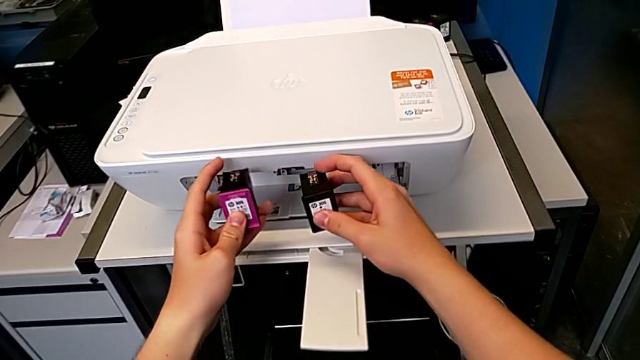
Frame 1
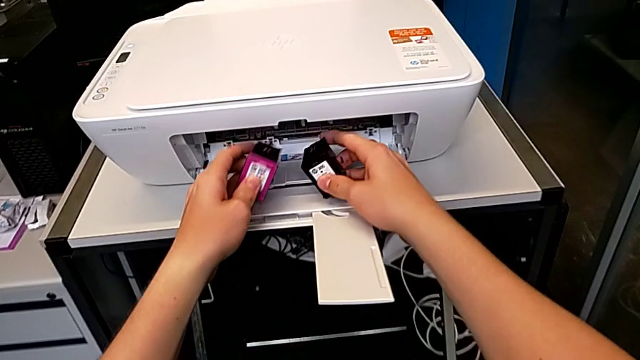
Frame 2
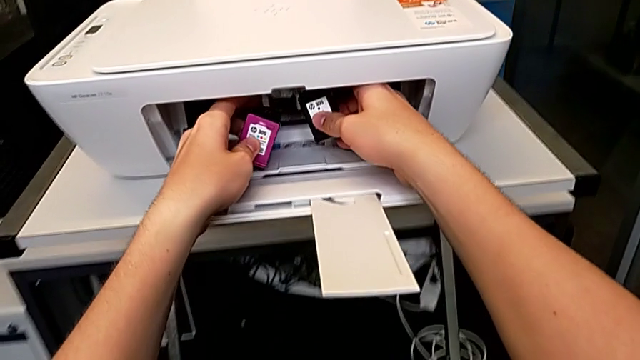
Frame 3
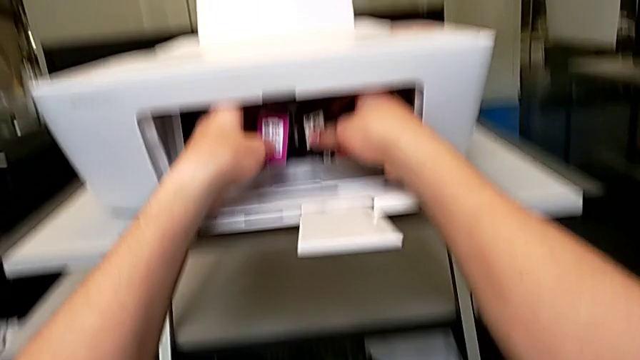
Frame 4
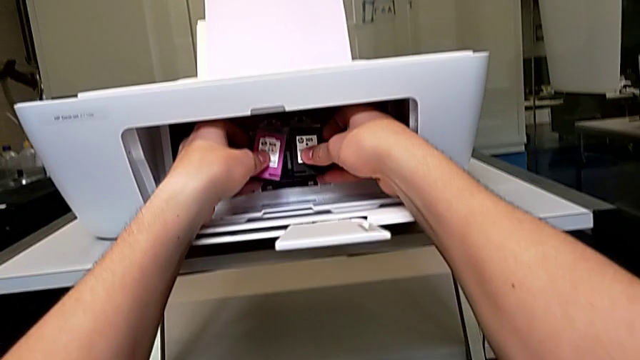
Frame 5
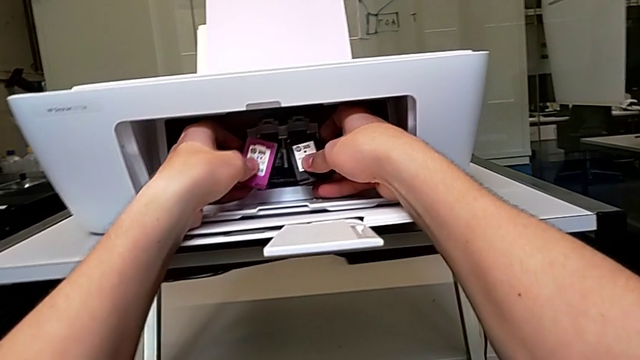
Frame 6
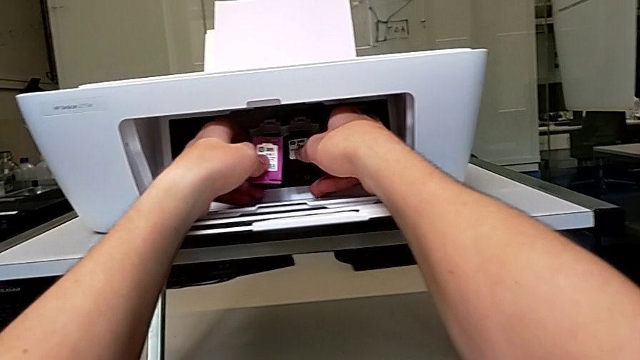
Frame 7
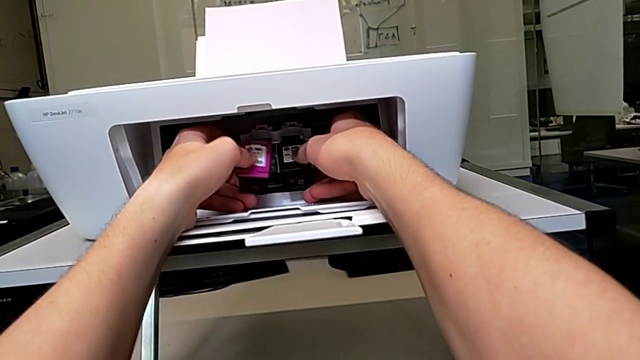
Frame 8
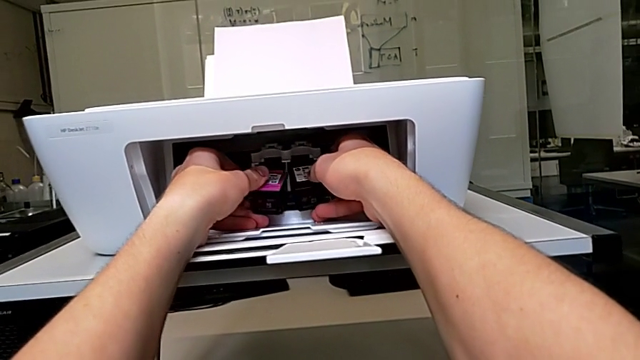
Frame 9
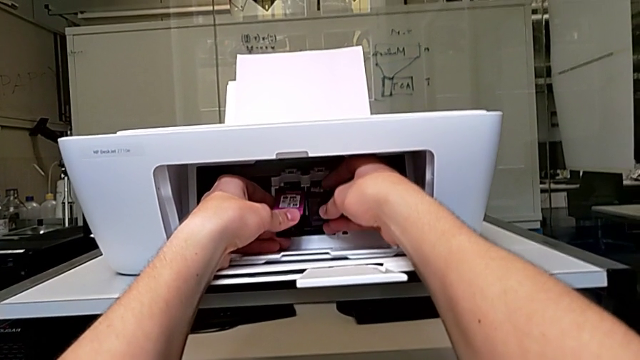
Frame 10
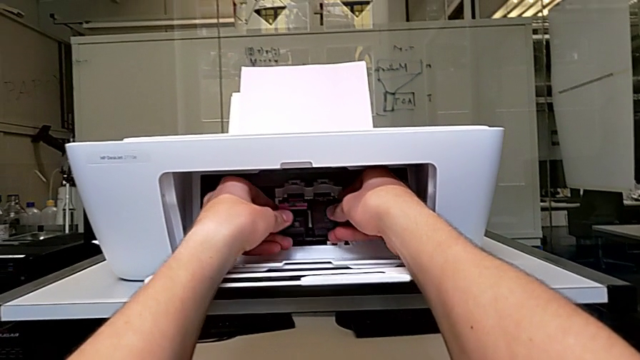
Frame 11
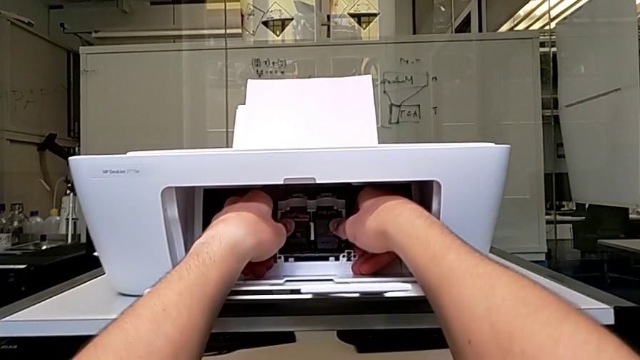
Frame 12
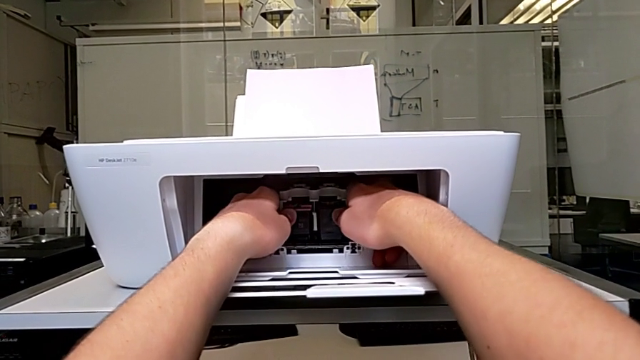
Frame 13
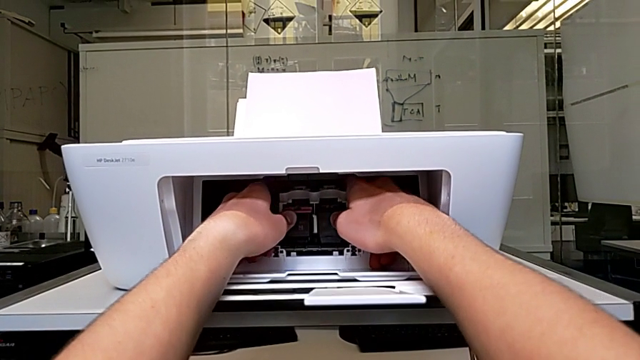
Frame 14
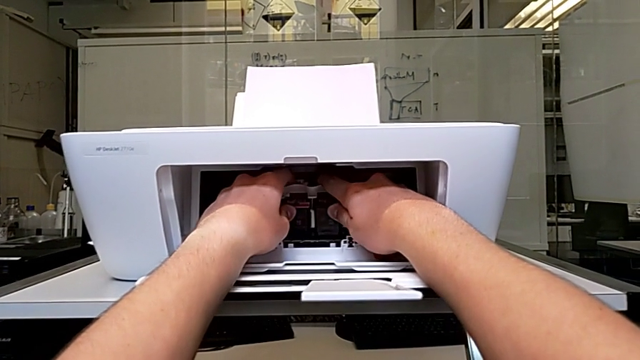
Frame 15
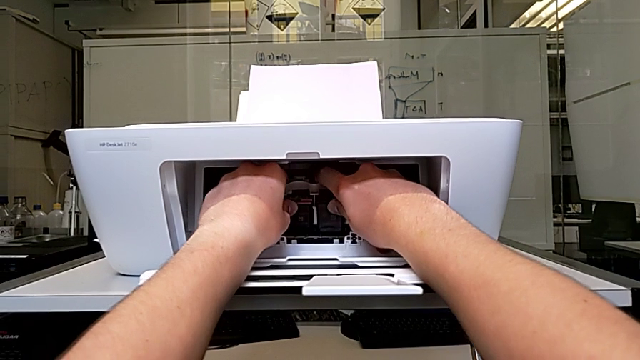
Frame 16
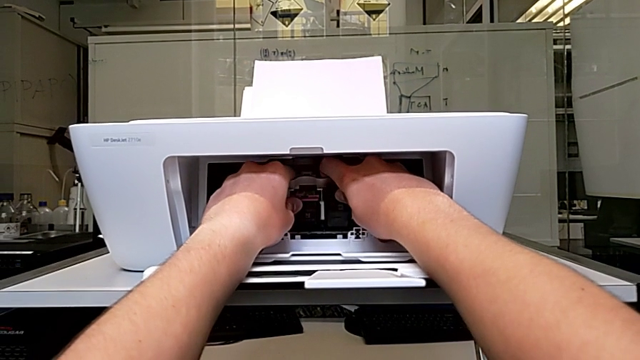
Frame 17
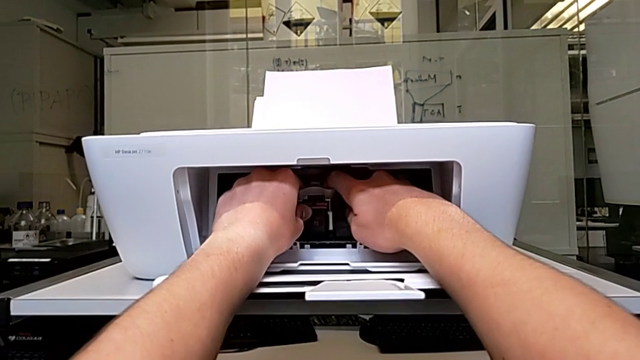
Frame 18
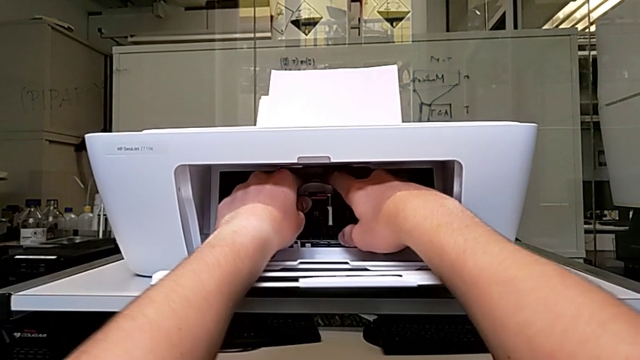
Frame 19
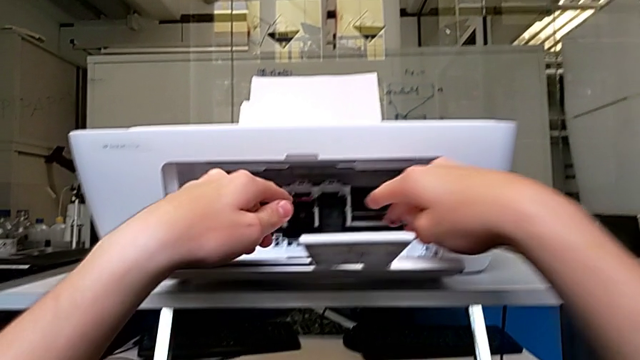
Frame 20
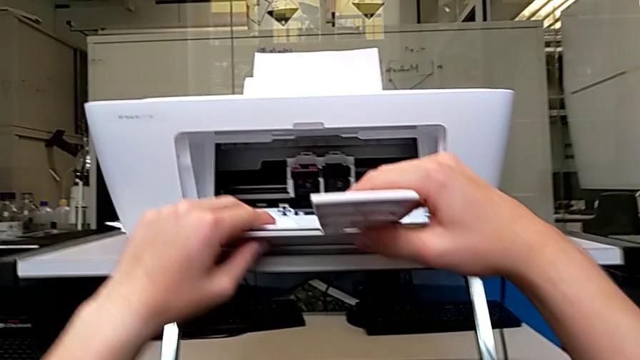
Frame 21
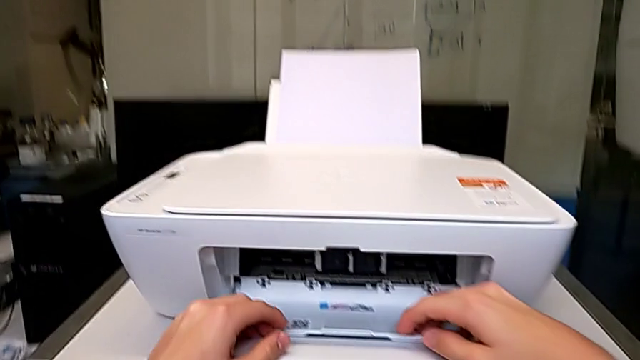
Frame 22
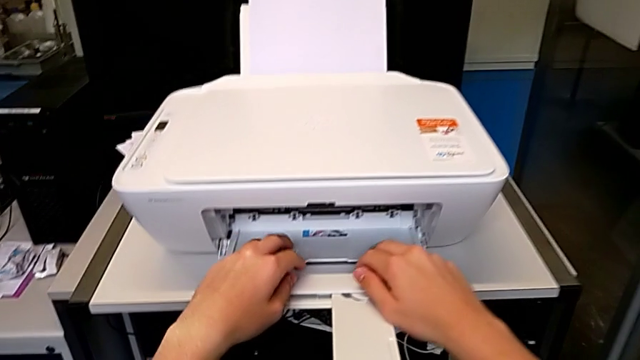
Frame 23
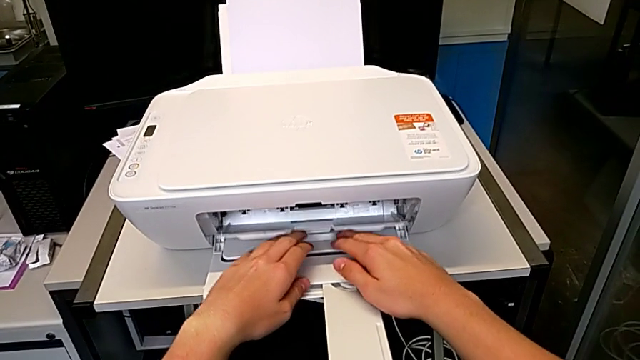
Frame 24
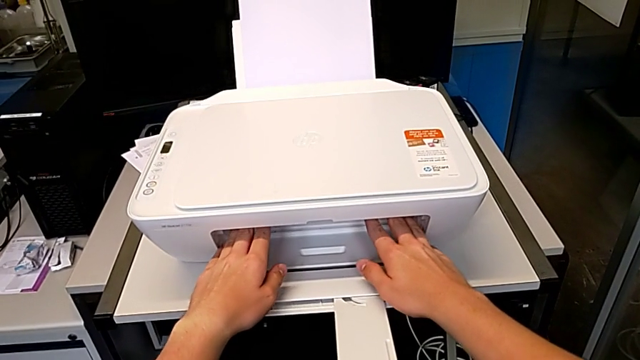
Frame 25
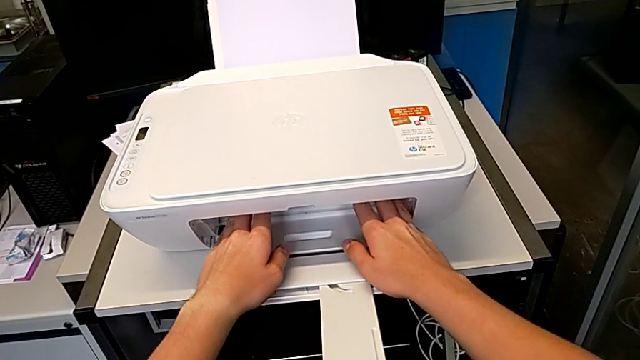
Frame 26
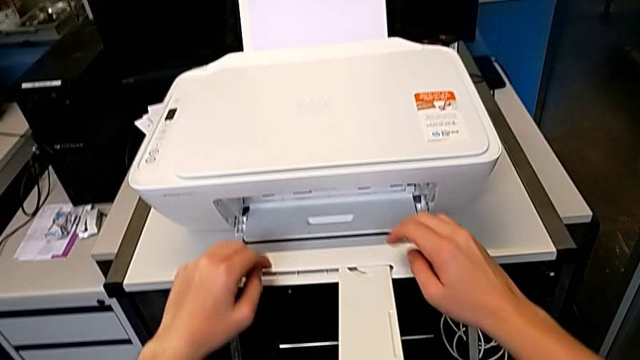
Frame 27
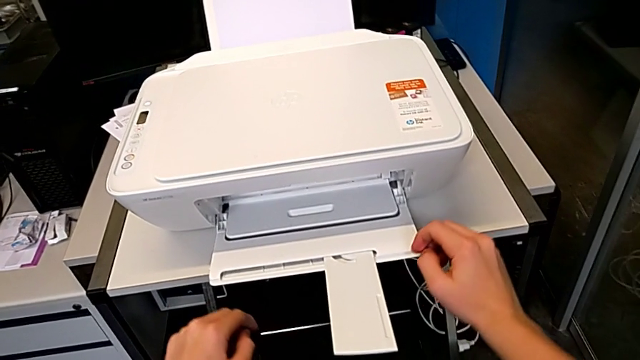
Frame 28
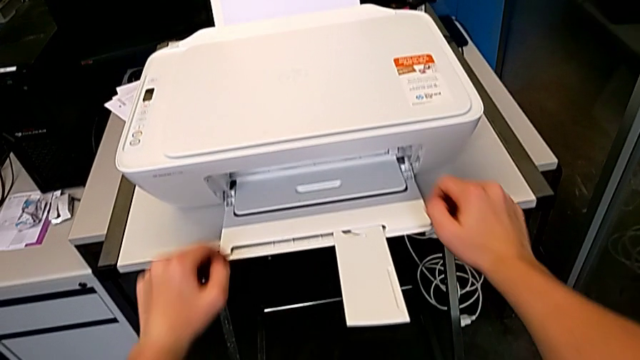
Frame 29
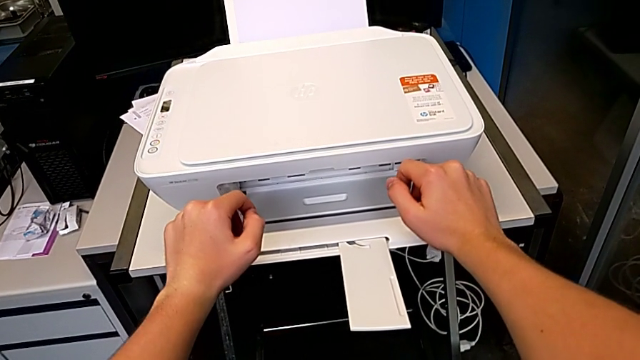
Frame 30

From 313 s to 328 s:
The camera wearer is exchanging their ink cartridges. They insert the ink cartridge and close the cartridge gate.

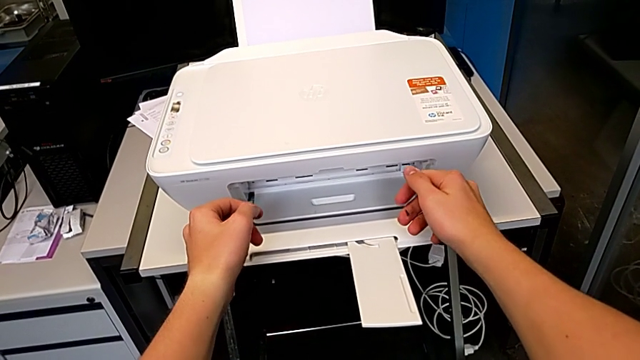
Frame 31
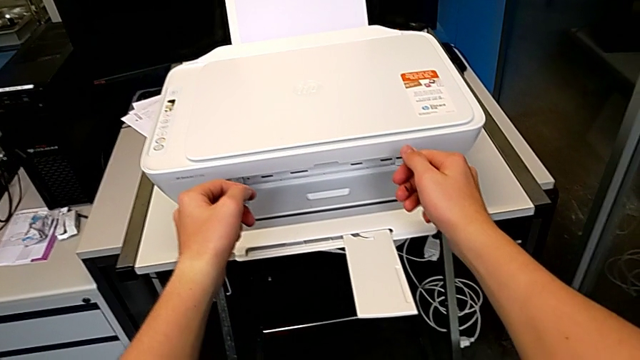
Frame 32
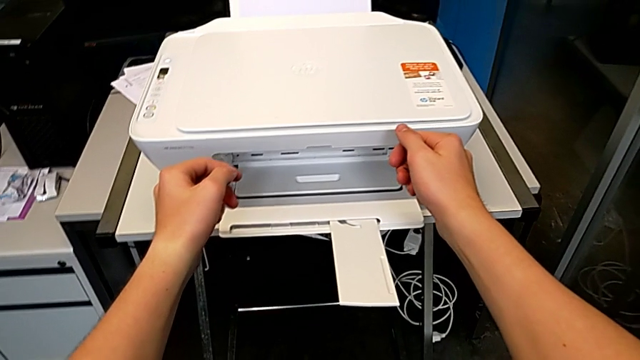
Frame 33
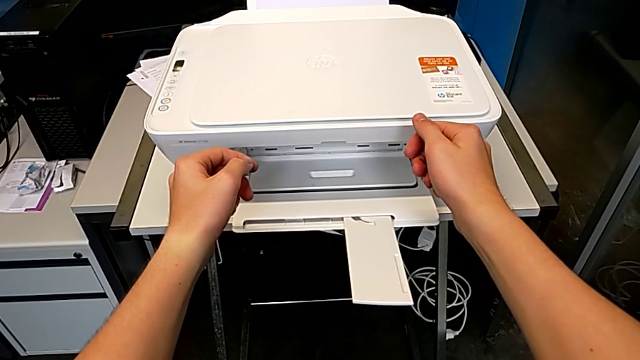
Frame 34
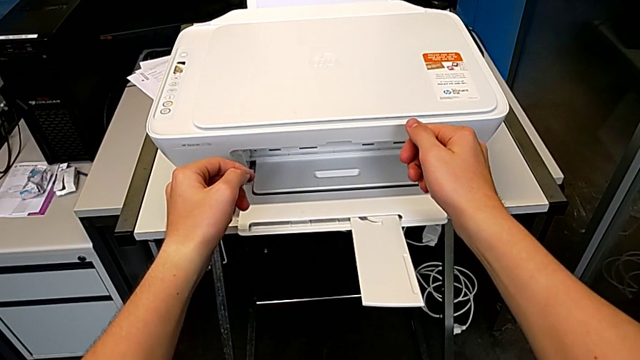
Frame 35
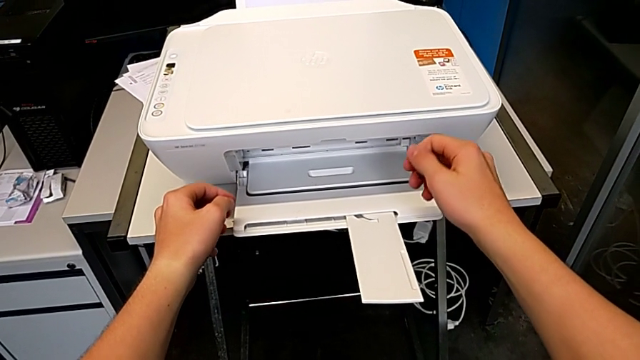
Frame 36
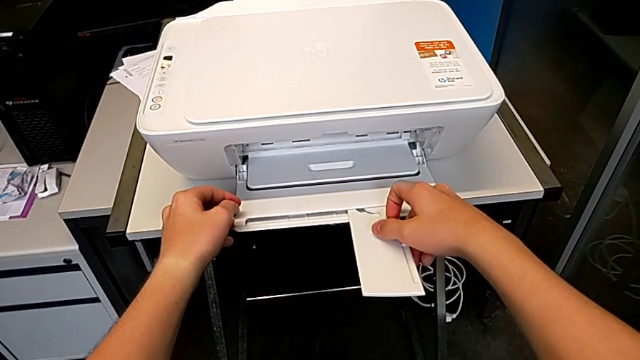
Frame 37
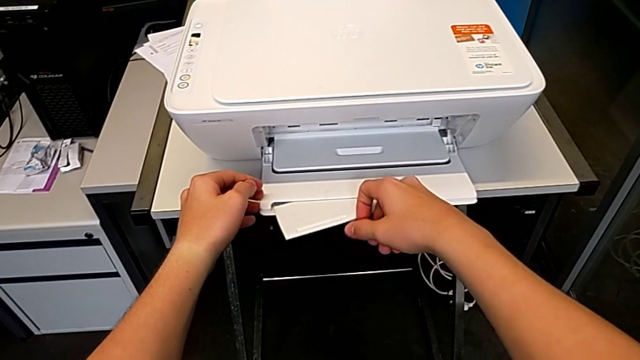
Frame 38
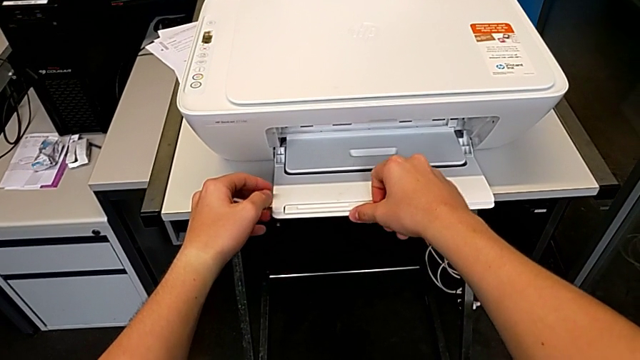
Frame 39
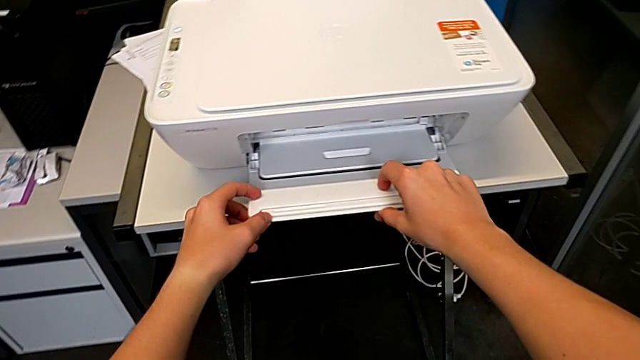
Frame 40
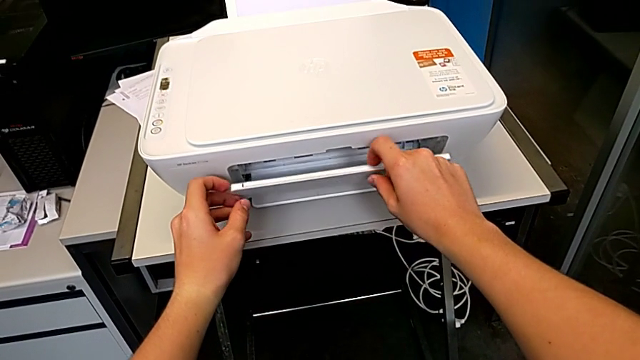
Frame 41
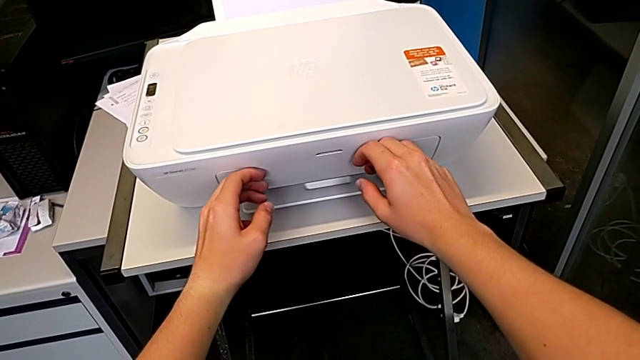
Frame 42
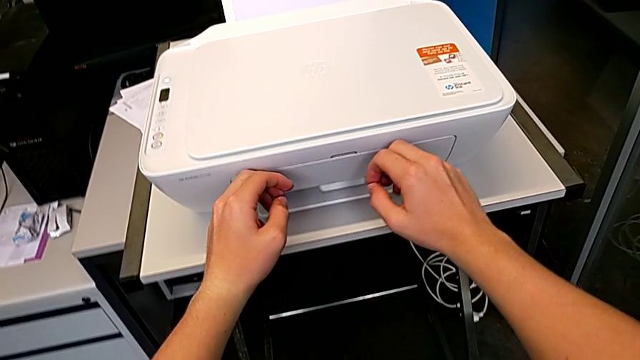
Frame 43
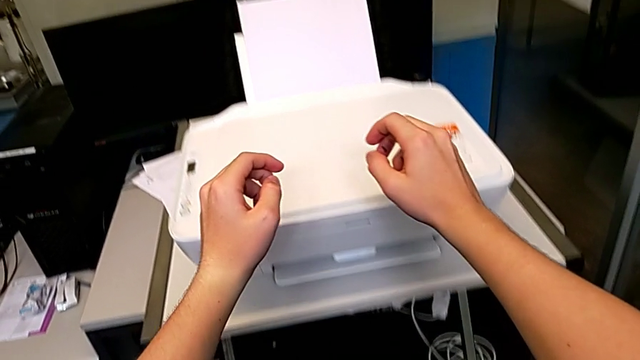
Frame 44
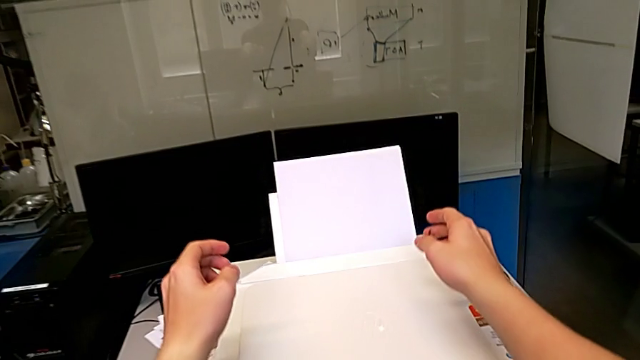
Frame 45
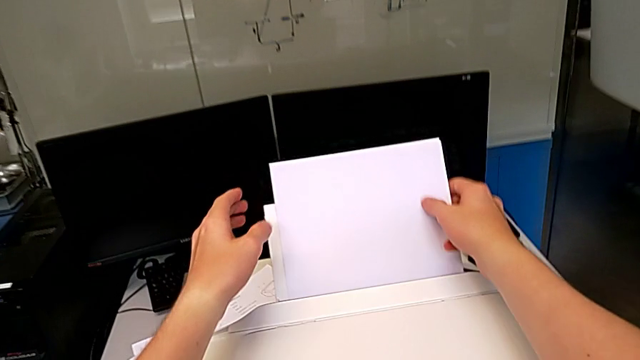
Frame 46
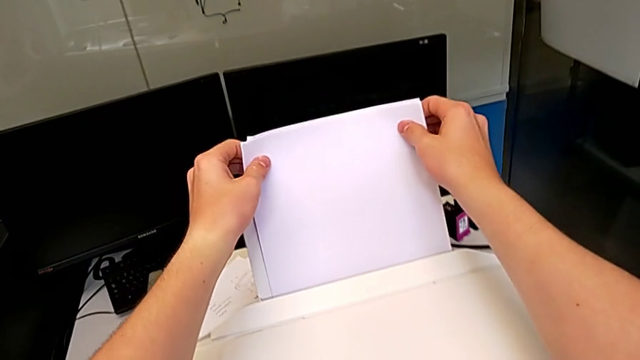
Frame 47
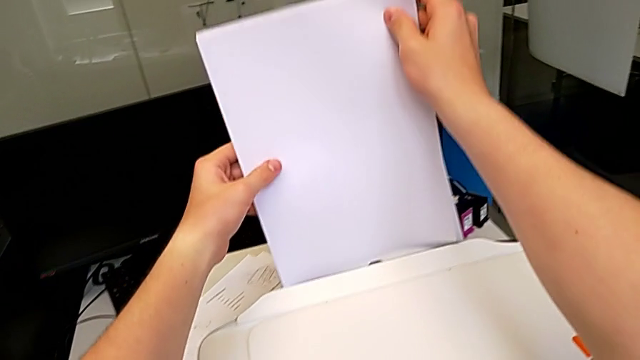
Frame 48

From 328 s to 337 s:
The camera wearer is closing the output and input paper trays of the printer. They close the little paper tray, close the paper tray and grab the paper stack.
